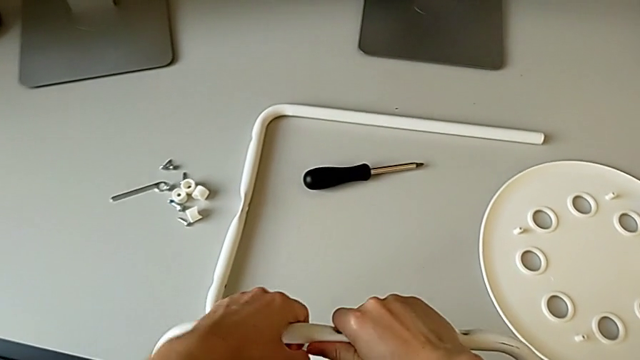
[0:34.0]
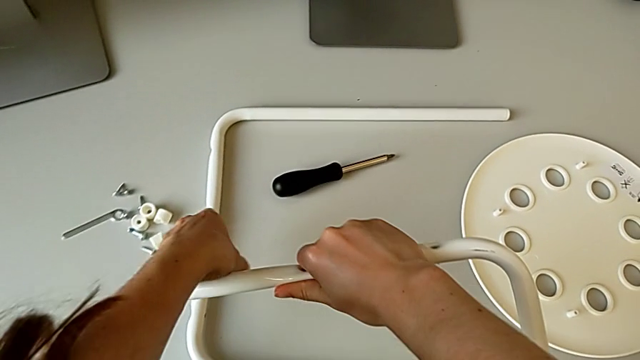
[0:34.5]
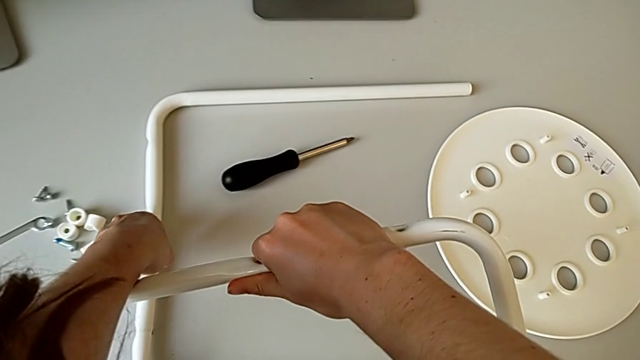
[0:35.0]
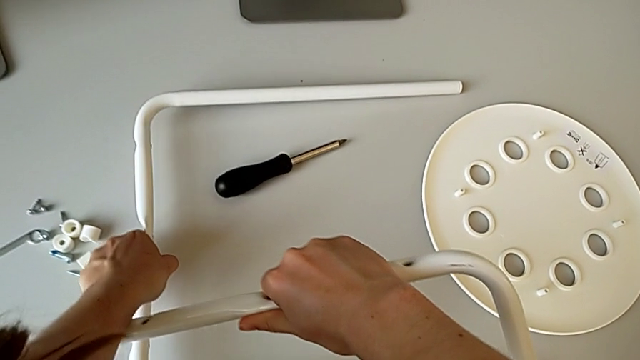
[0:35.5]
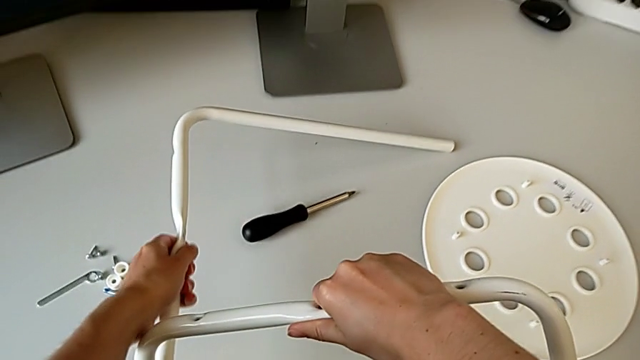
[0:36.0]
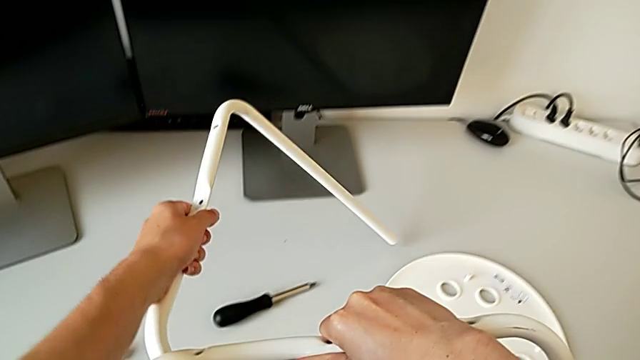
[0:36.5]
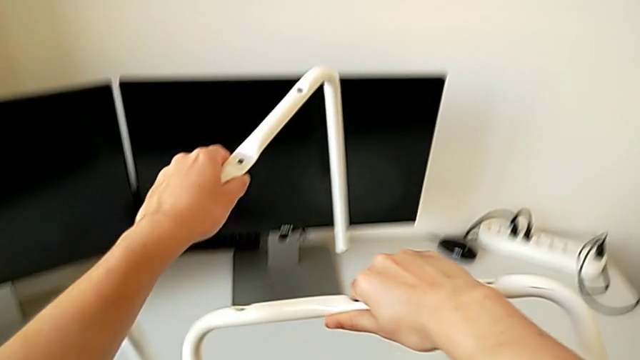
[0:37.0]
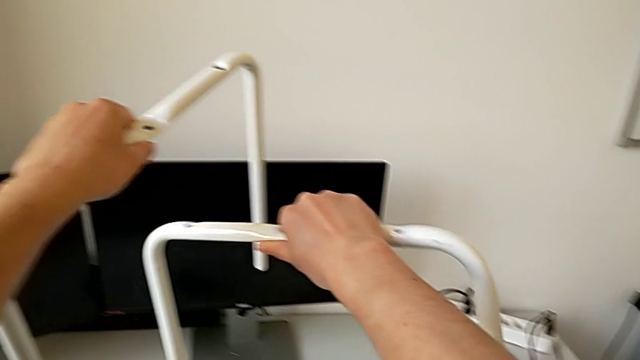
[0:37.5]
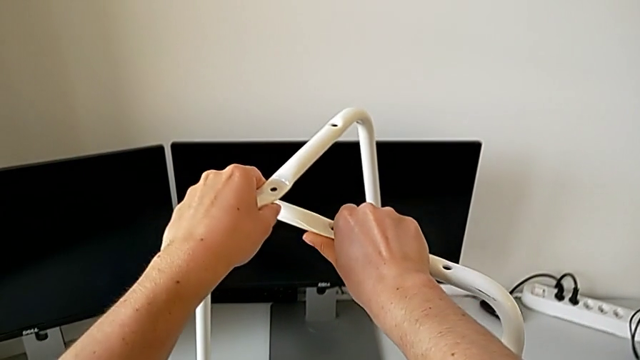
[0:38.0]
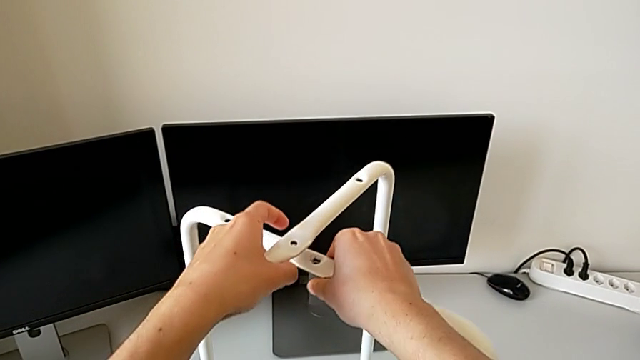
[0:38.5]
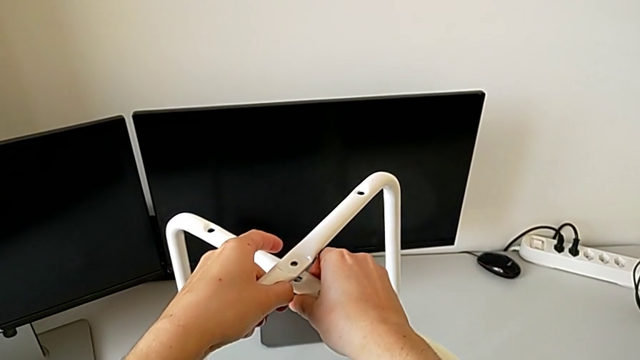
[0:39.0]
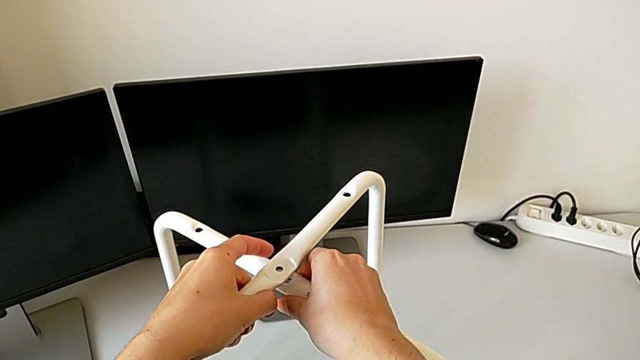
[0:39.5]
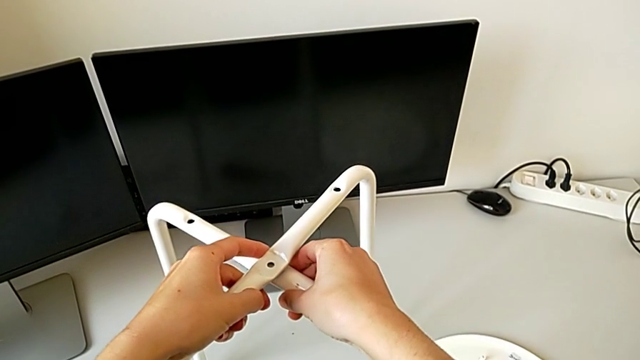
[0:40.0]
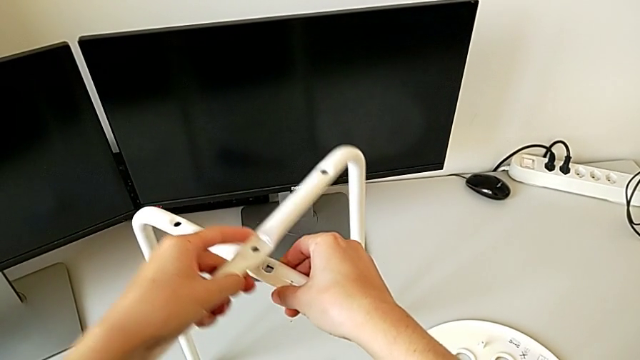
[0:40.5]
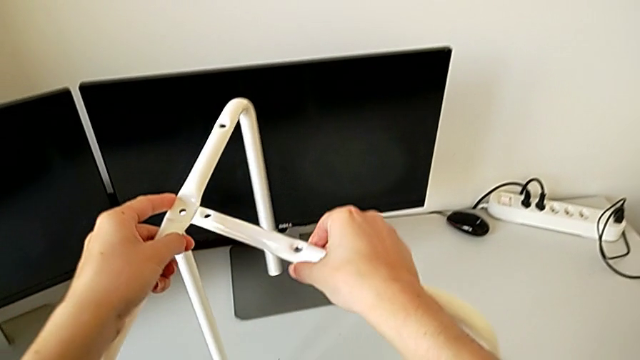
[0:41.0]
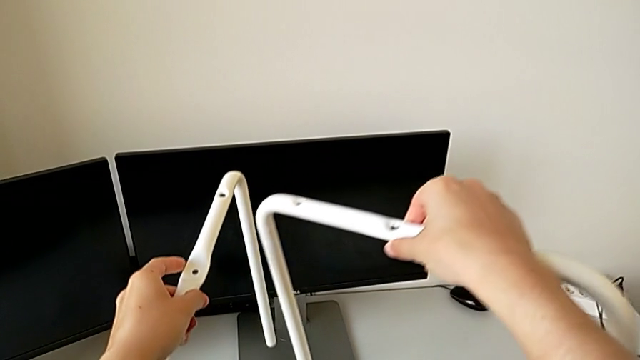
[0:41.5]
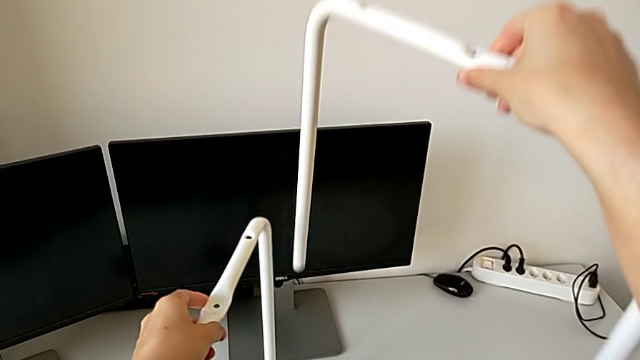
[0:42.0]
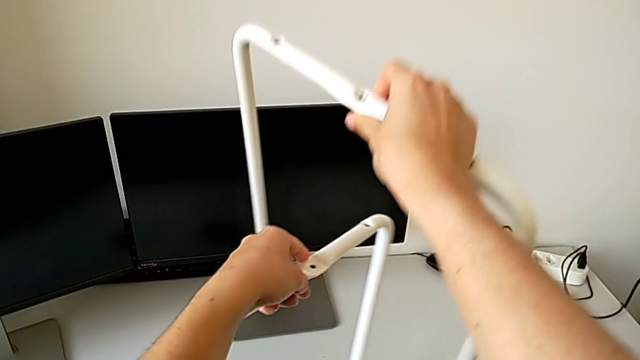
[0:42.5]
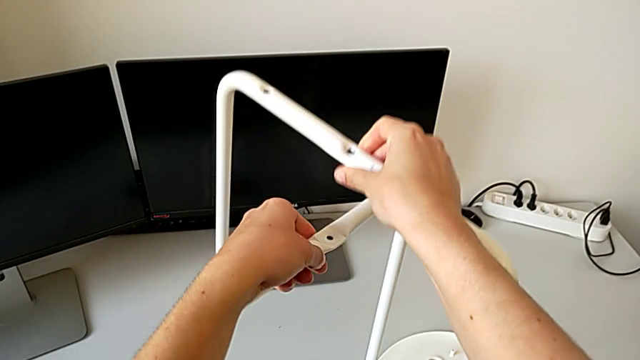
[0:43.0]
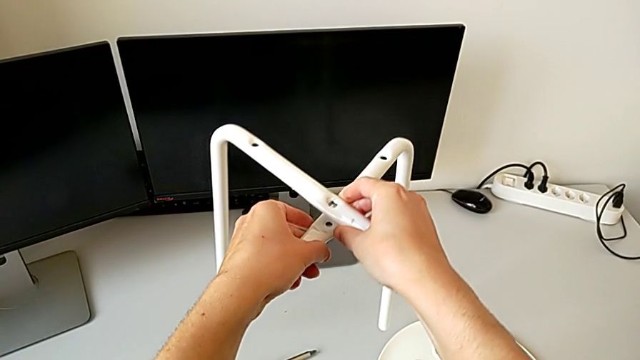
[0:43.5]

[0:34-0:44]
The camera wearer is assembling the legs one on top of the other. They grab the second leg, lift it, wrongly align the leg, placing one leg on top of the other, withdraw the first leg, lift it and align it.

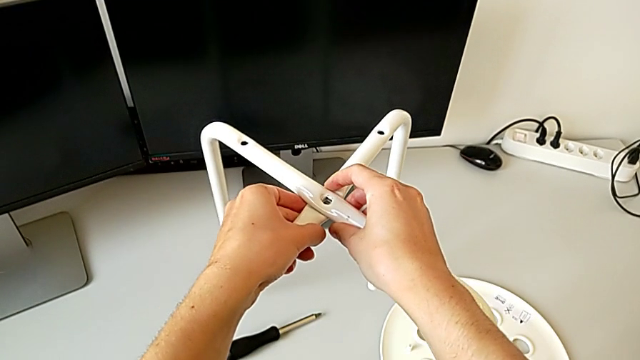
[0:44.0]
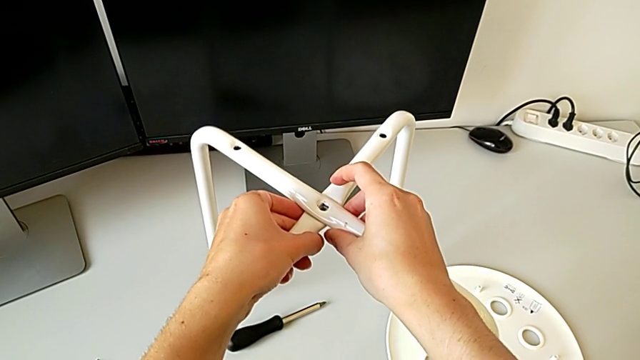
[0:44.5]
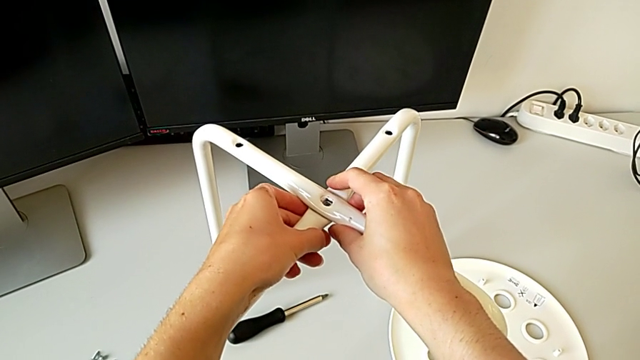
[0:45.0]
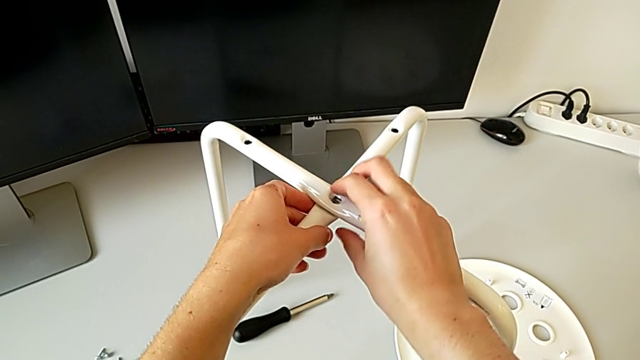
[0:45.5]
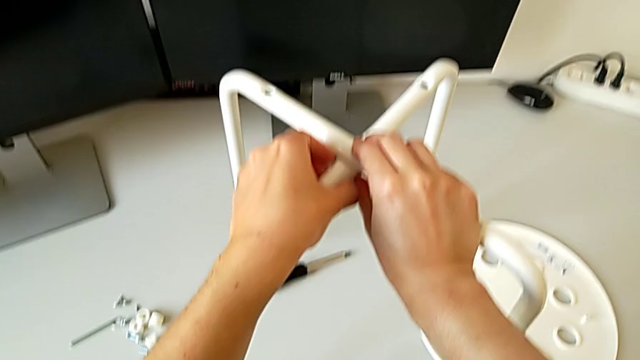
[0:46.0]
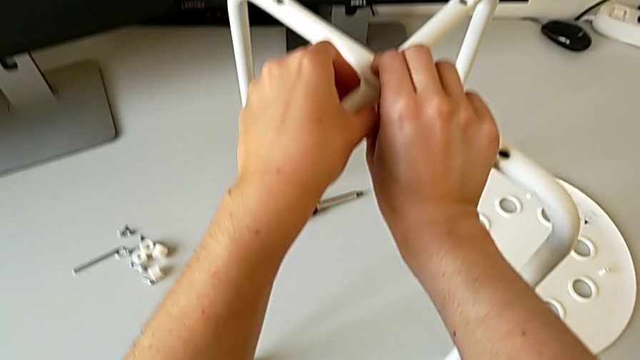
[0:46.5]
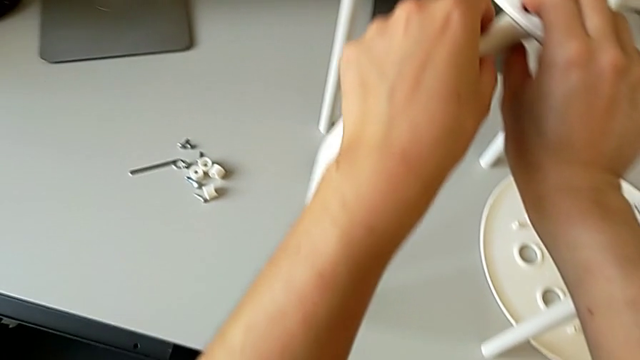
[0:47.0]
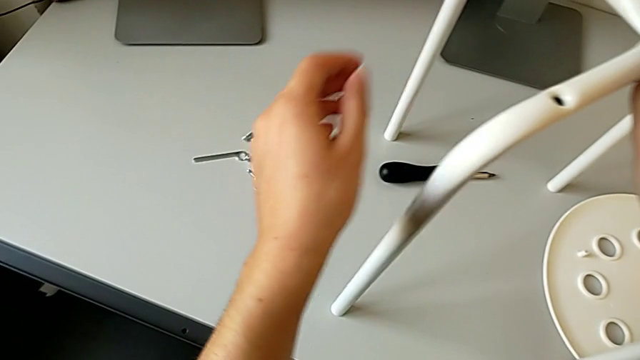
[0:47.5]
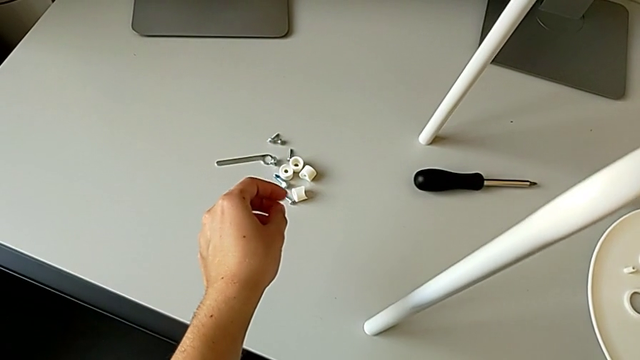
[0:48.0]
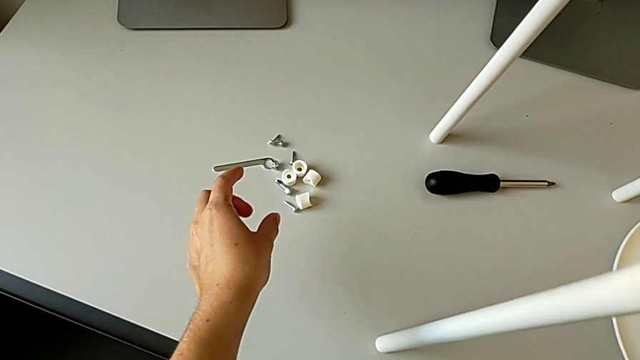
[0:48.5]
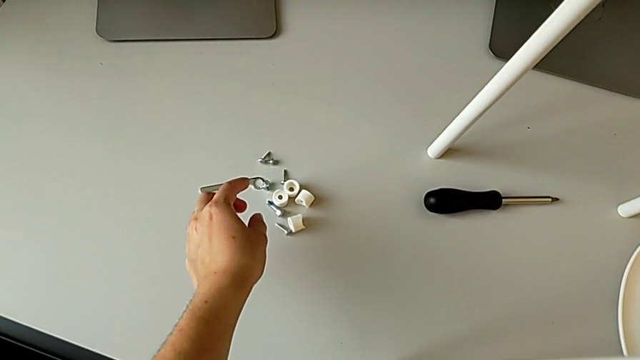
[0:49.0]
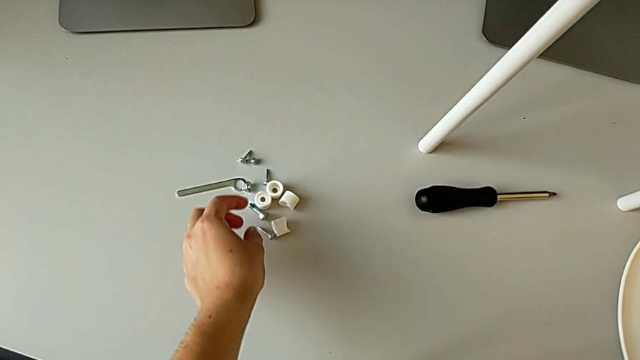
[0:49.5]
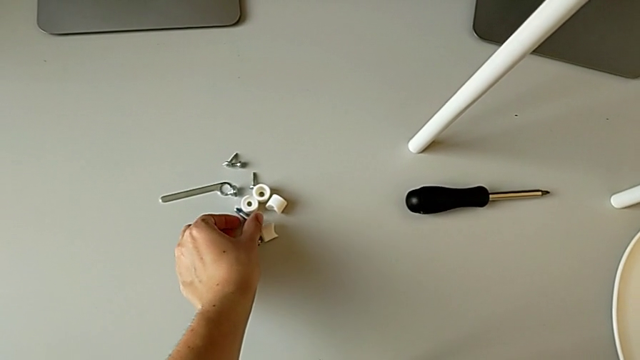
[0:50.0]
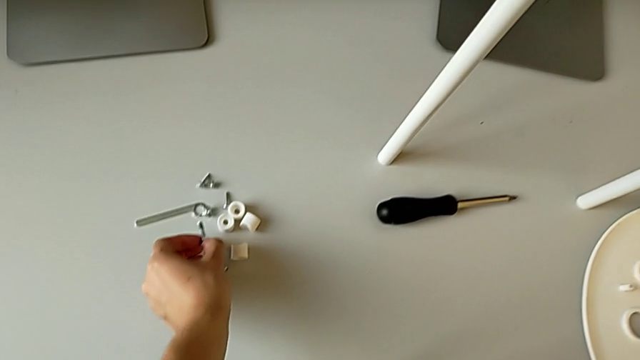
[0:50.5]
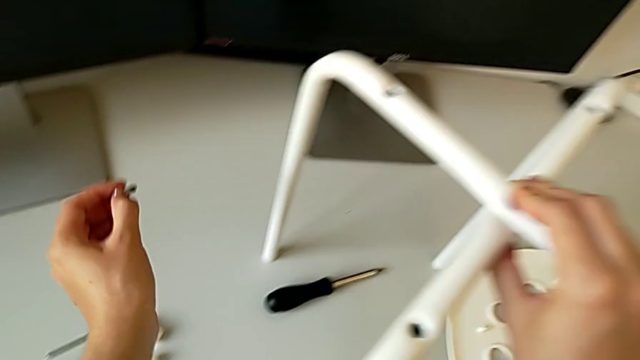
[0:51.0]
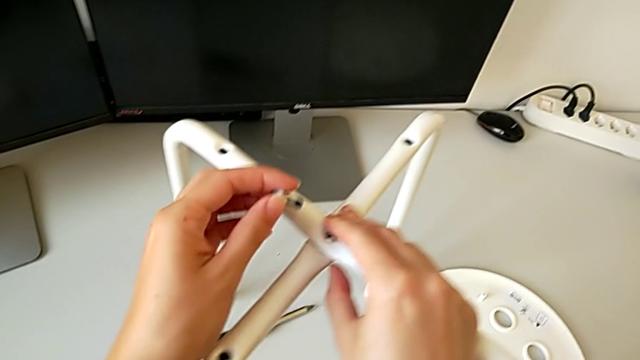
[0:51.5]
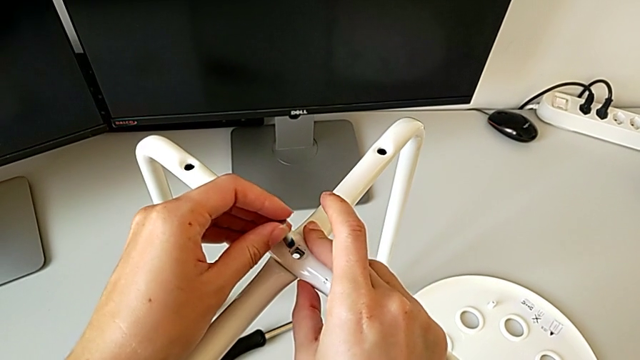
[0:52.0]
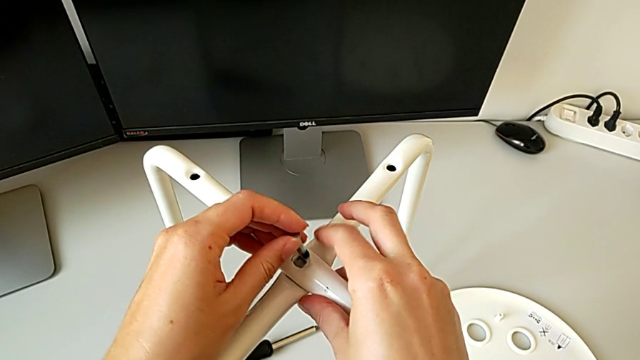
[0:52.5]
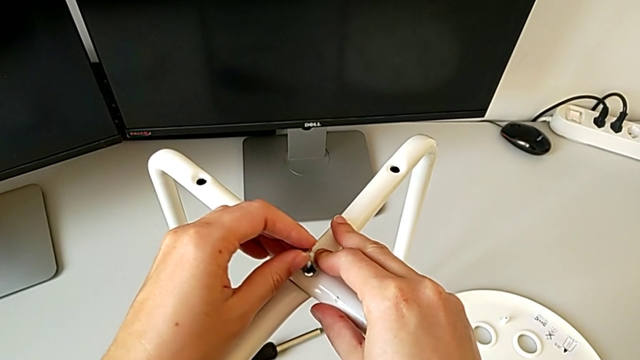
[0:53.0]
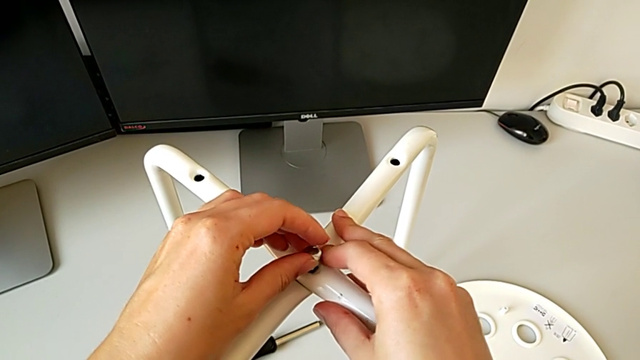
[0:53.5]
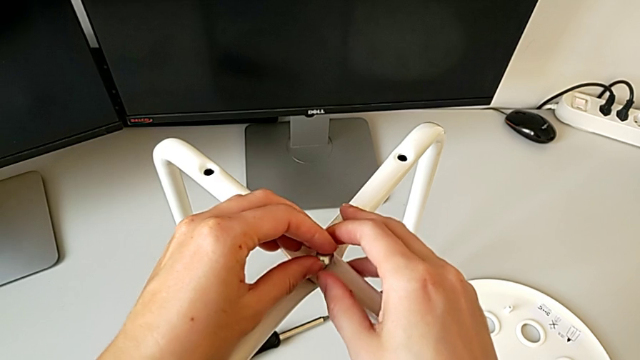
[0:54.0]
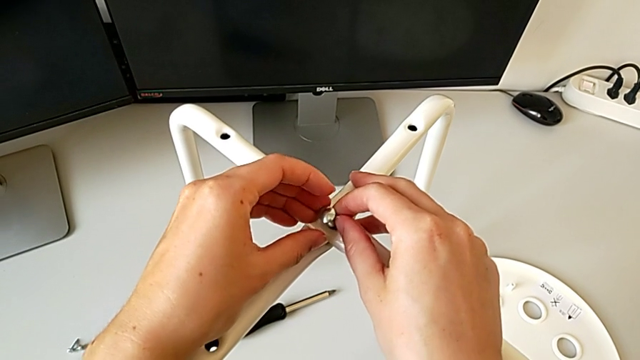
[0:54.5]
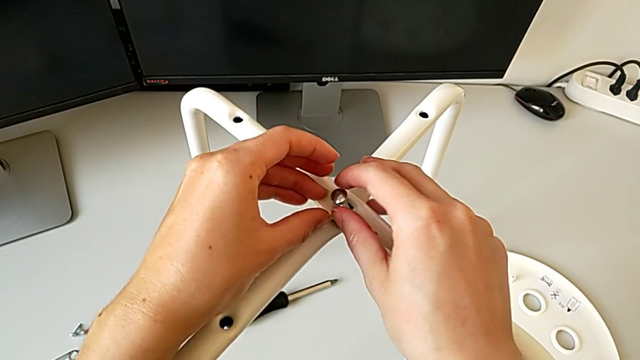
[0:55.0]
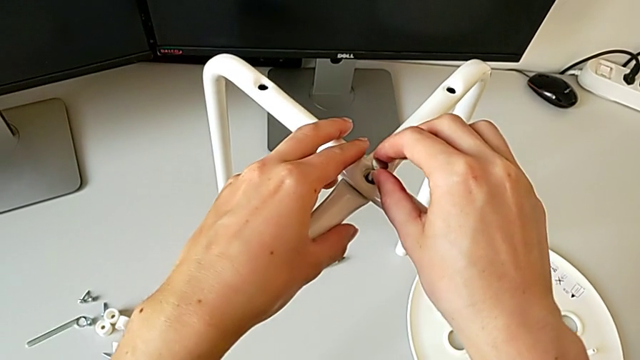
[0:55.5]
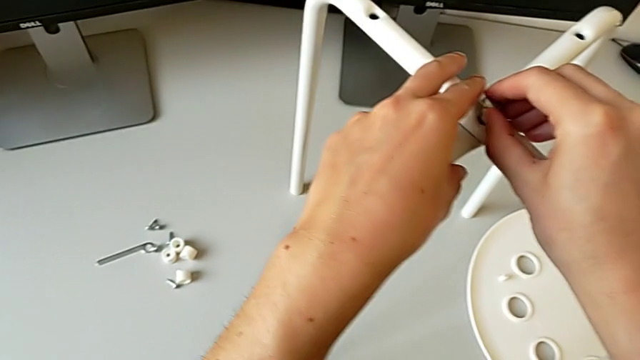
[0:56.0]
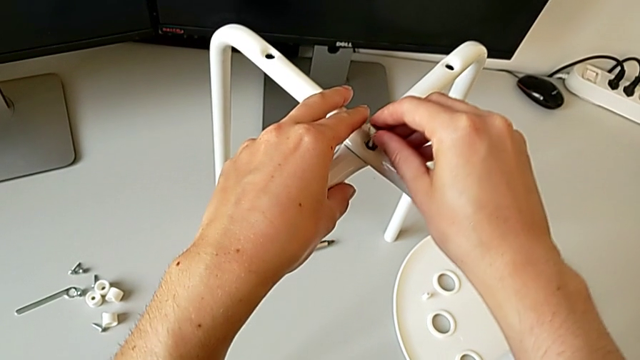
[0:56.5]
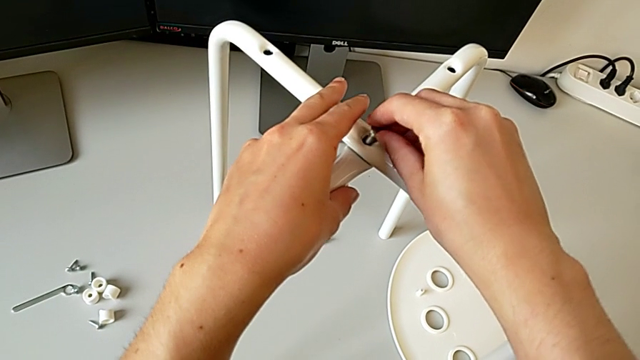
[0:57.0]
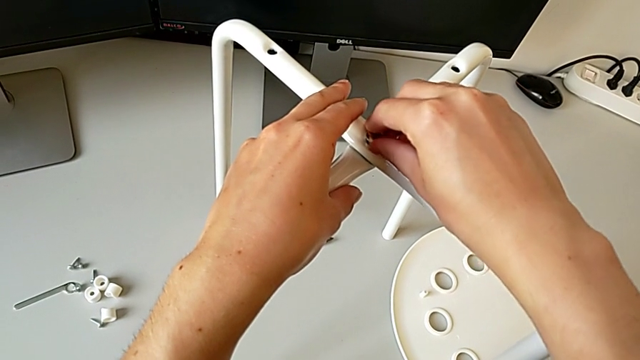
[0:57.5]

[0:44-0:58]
The camera wearer is assembling the legs one on top of the other. They place the leg, approach the bolt, grab it, lift it and insert it.
